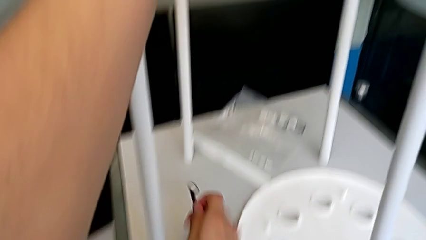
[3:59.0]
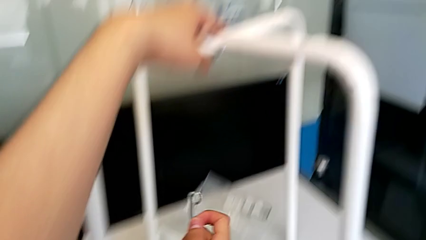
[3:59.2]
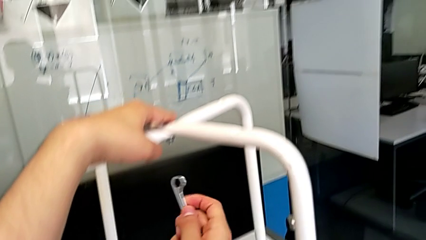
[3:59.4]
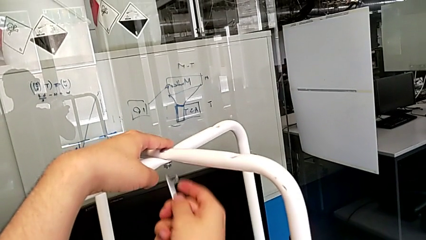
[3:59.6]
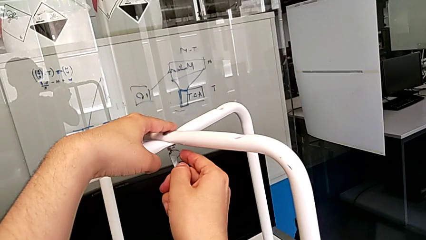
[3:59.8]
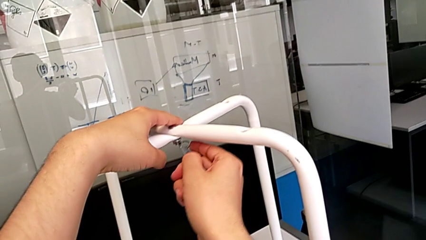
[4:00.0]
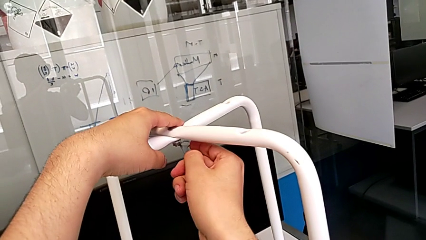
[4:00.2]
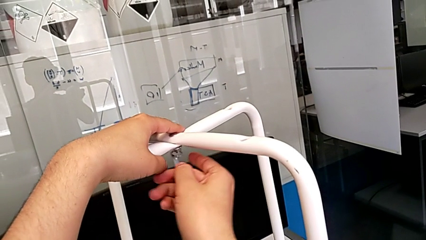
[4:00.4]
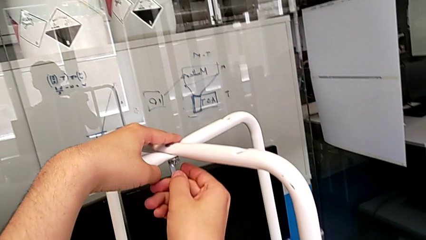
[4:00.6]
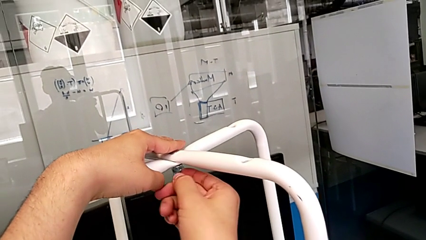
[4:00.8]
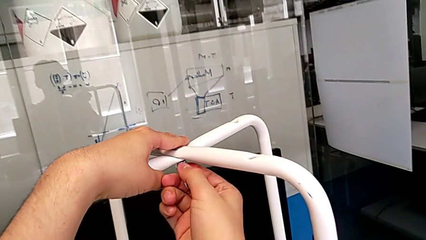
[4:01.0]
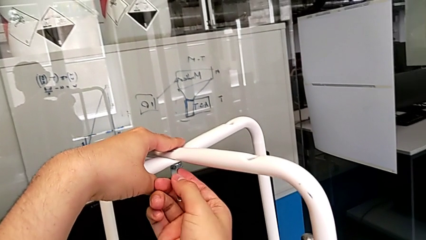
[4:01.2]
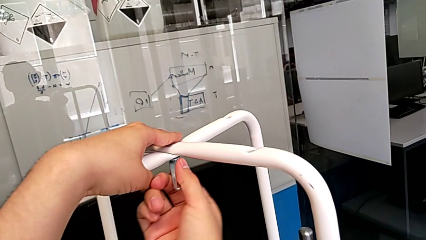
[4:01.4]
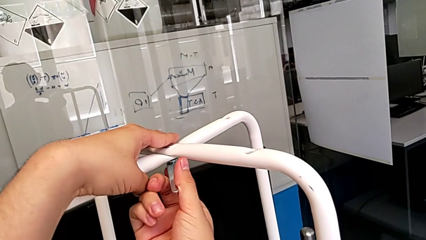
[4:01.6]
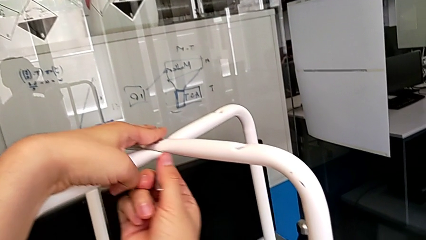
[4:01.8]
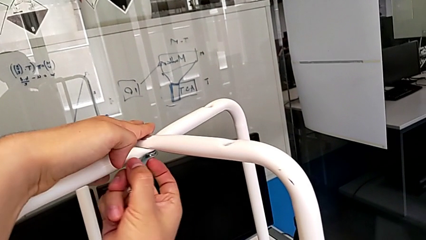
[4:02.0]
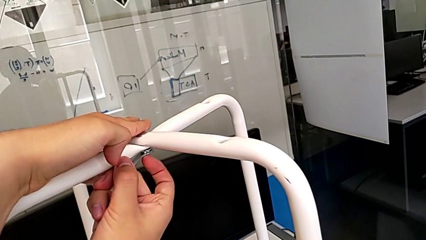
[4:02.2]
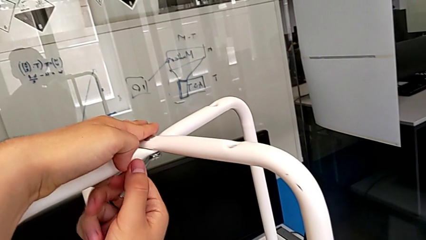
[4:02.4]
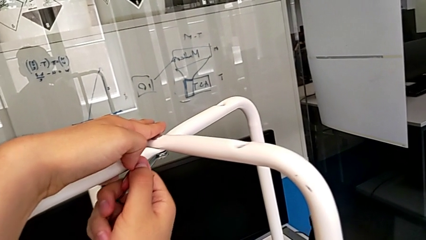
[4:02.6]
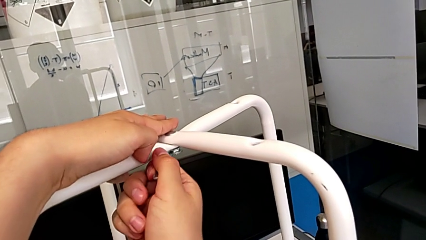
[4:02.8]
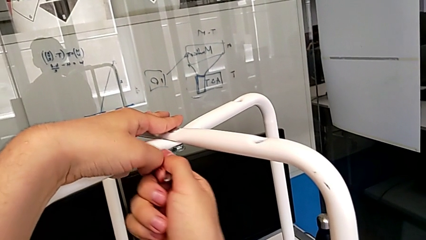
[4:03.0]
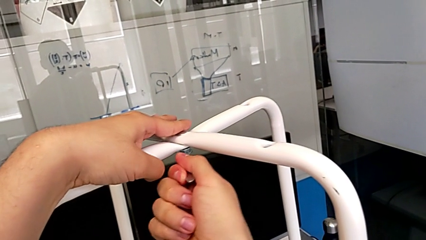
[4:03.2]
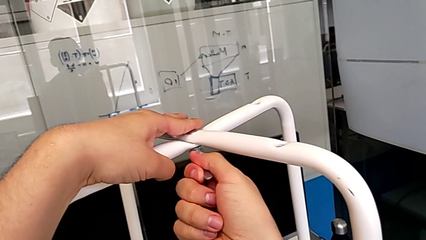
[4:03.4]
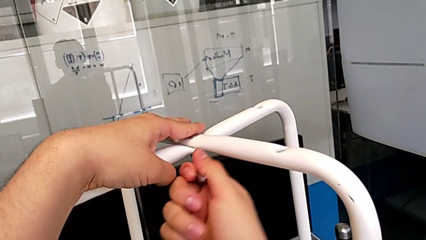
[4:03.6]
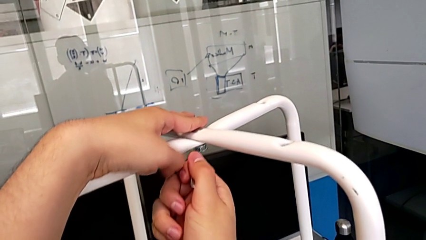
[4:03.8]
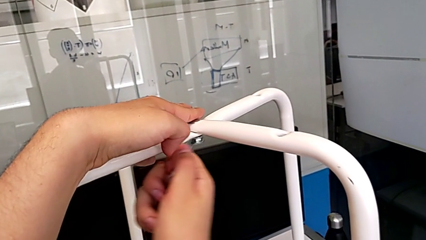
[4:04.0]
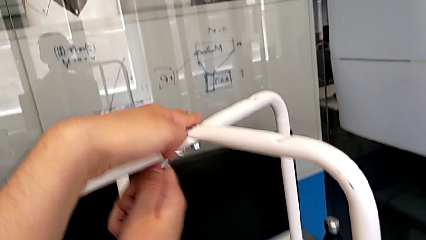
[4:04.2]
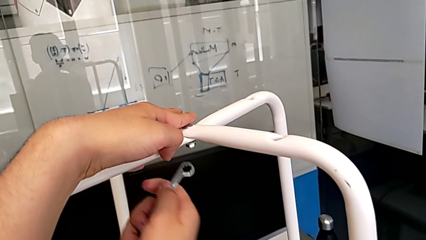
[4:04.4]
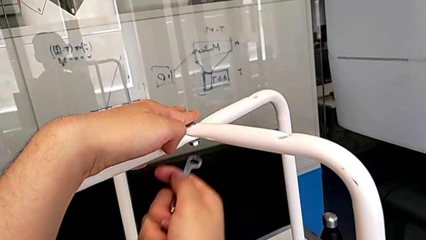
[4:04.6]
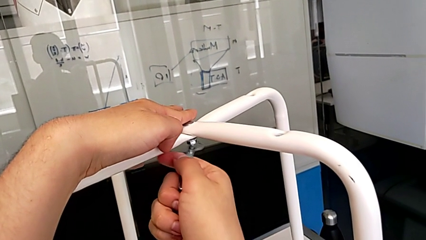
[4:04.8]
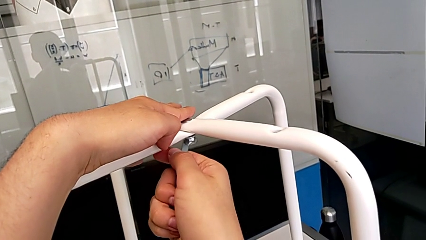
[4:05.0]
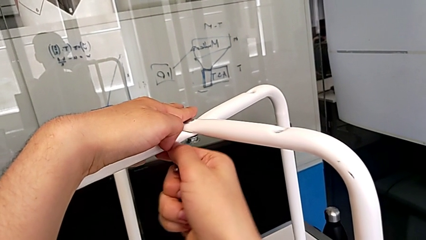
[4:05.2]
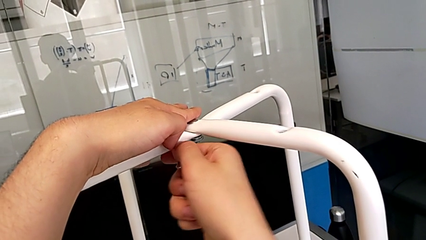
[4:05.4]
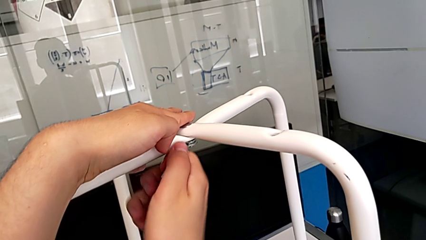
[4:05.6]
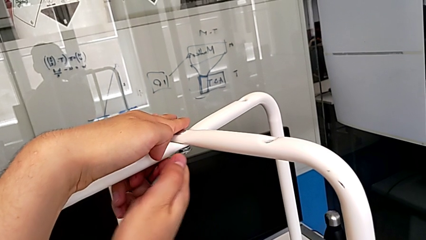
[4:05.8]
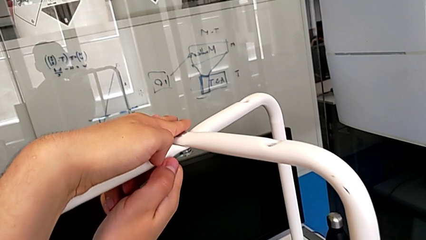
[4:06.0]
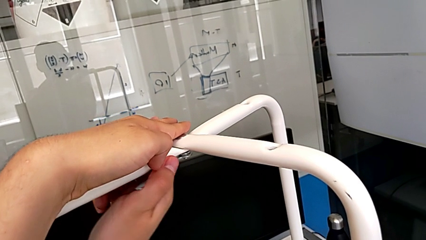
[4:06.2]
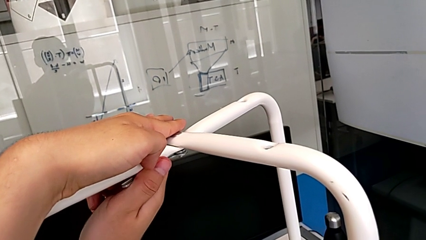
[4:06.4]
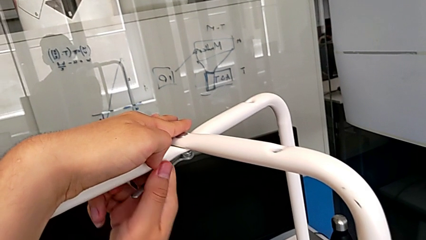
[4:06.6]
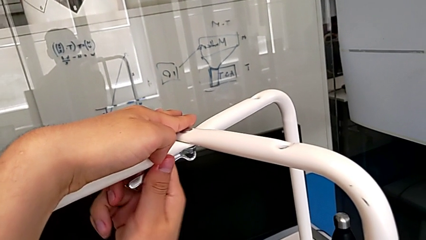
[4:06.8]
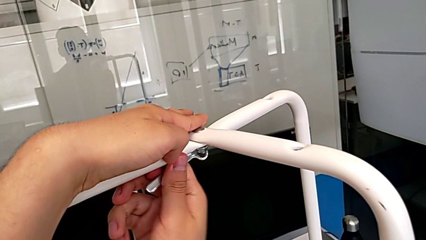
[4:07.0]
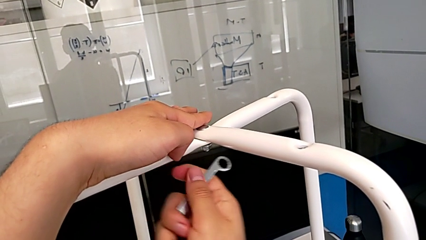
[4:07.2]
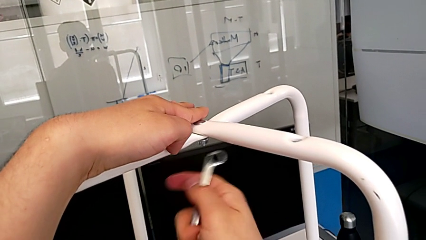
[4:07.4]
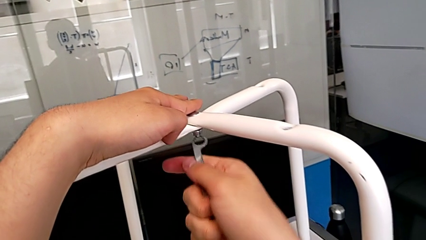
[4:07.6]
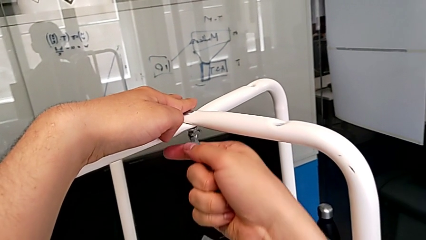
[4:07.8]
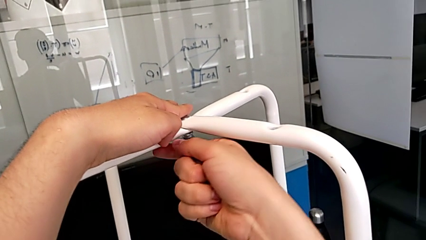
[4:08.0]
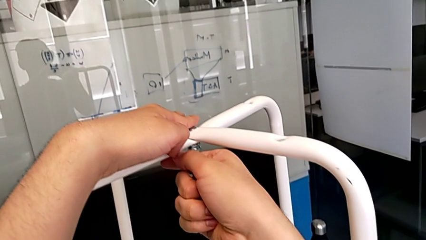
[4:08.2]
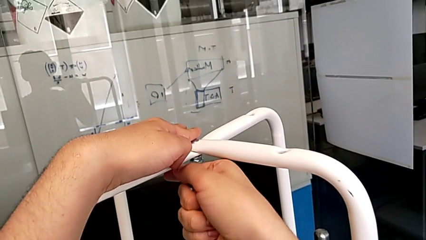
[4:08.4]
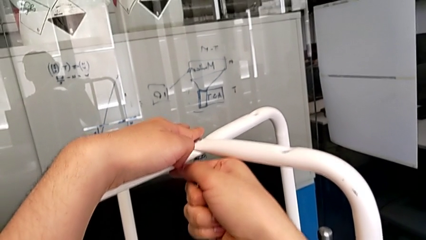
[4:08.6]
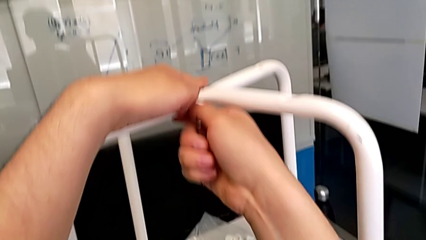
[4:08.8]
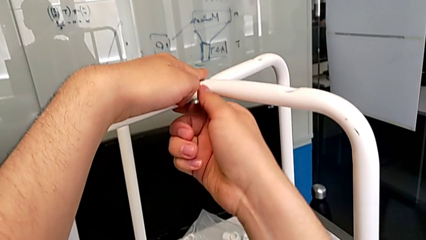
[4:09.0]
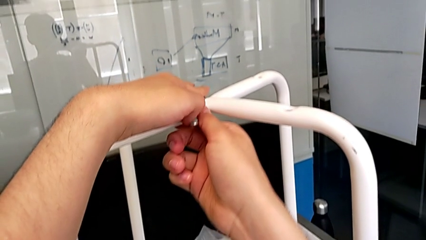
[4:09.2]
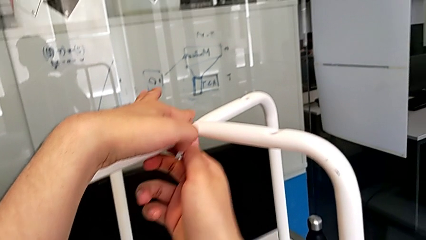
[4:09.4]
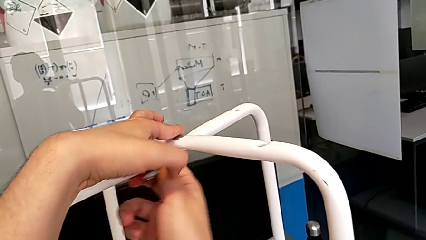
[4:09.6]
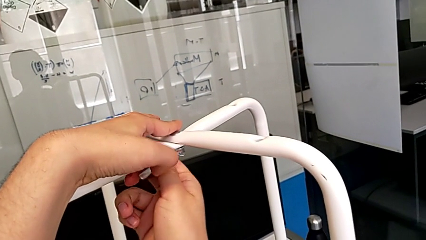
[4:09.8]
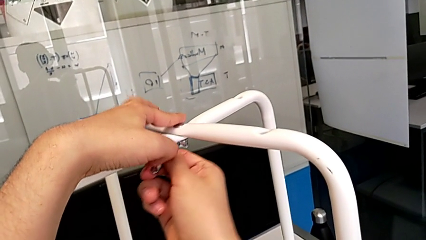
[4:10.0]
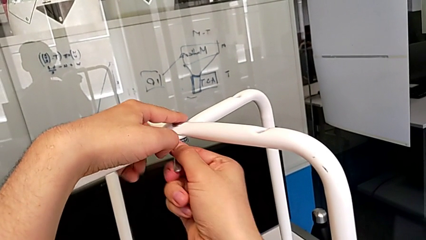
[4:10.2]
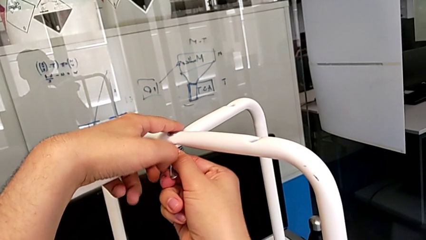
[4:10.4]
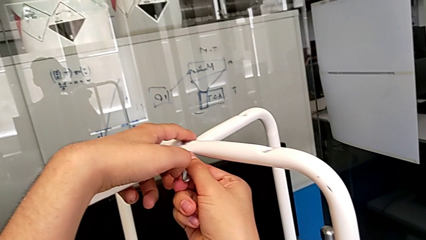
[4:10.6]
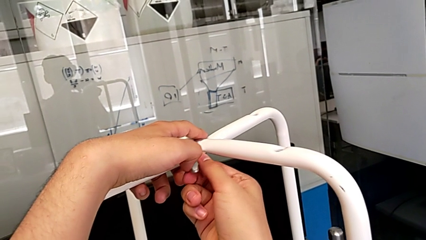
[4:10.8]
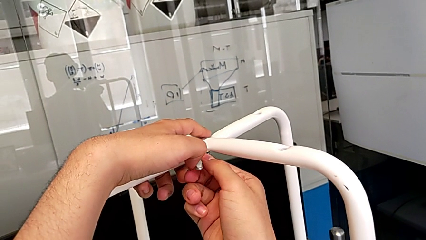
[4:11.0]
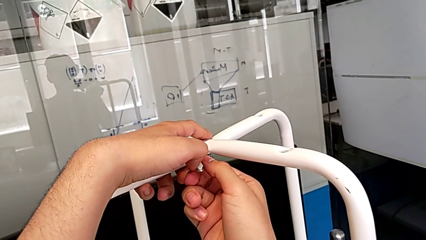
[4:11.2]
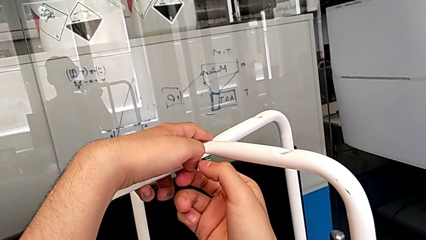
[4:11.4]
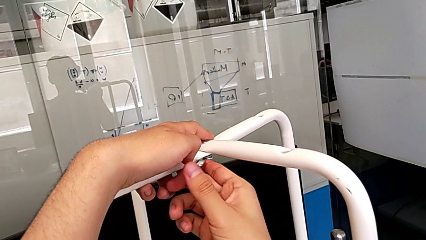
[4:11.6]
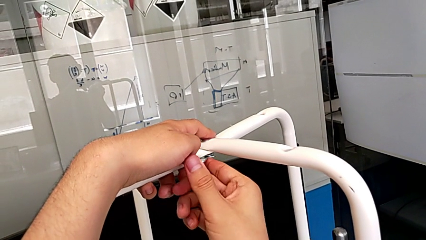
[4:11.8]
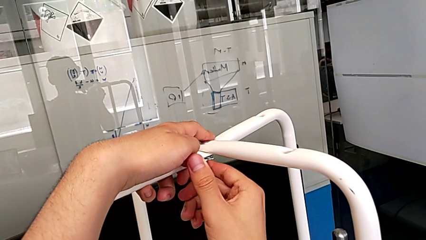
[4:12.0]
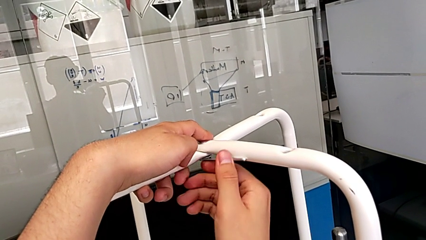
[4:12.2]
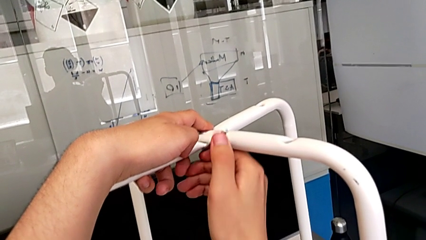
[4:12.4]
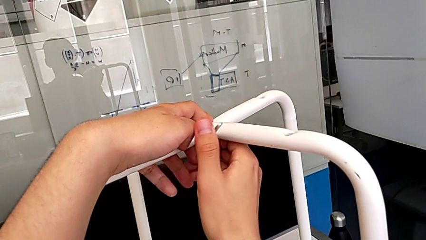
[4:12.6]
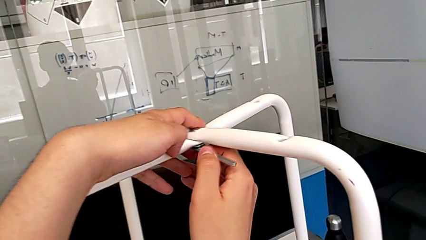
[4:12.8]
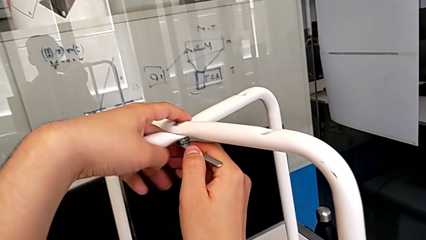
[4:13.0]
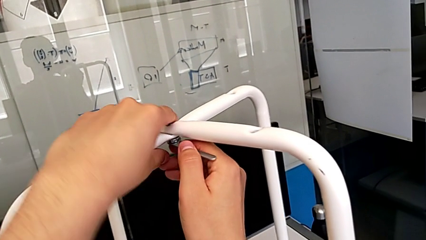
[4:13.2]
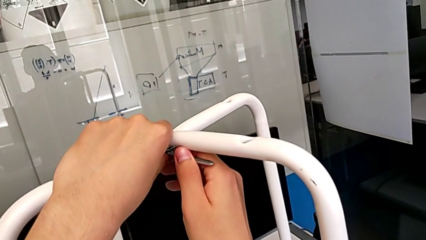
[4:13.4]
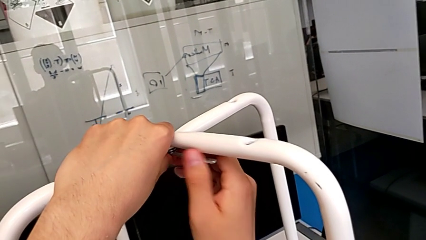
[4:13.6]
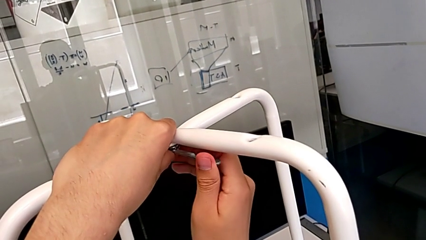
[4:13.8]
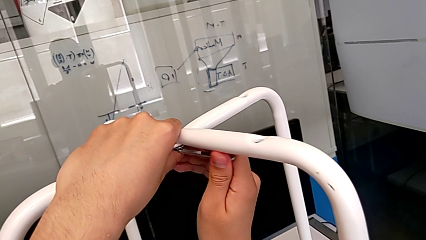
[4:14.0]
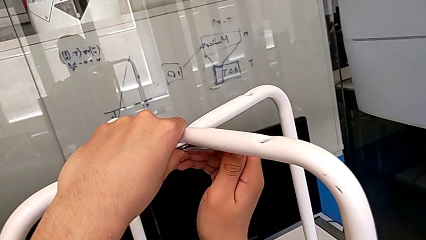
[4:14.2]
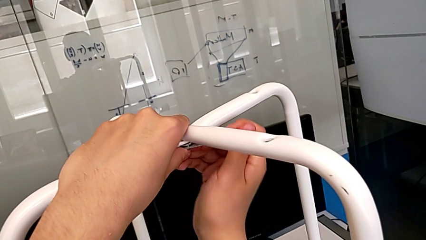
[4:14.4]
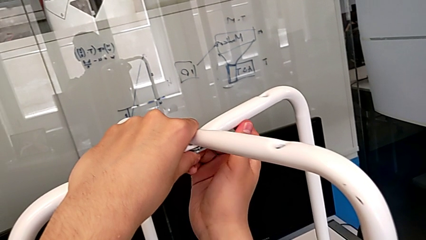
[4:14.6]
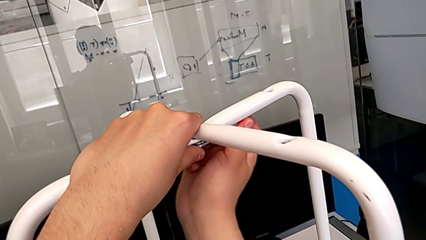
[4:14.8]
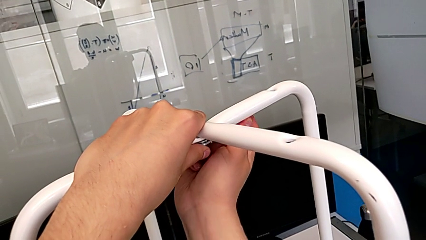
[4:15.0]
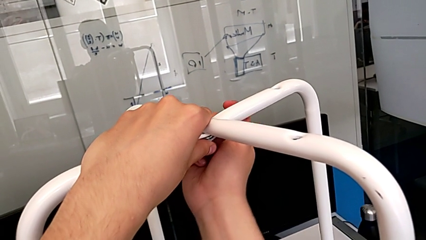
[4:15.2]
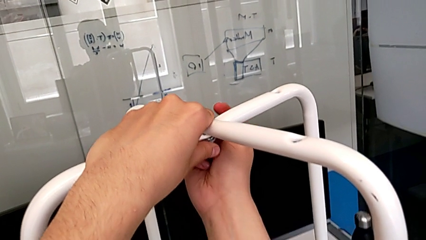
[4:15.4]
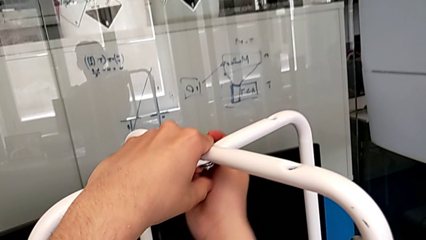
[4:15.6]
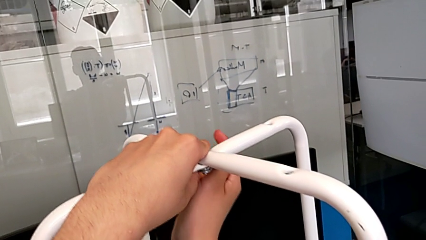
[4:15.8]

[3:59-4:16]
The camera wearer is unscrewing the middle hex nut. They grab the hexagonal wrench, insert the middle hexagonal wrench, unscrew the middle screw, withdraw the hexagonal wrench, insert it, rotate it, disassemble it, insert it and begin to unscrew the middle screw.
